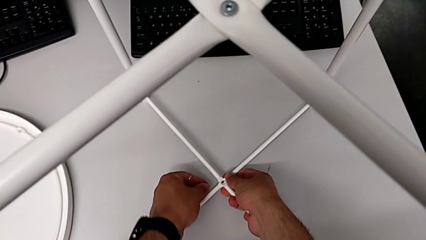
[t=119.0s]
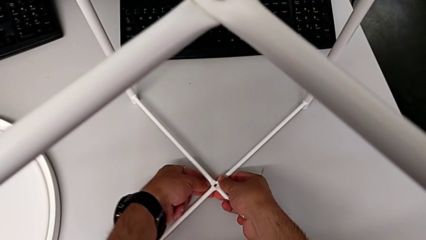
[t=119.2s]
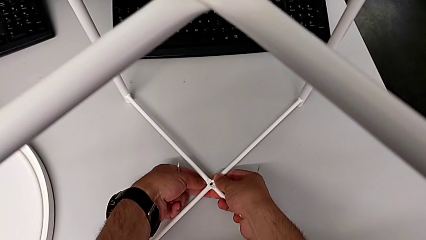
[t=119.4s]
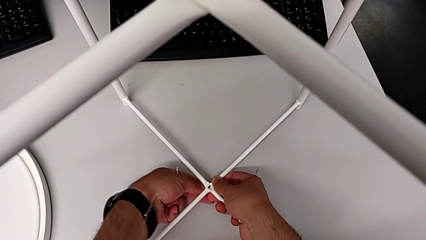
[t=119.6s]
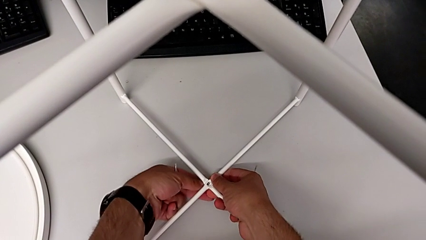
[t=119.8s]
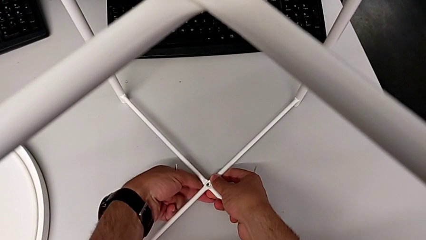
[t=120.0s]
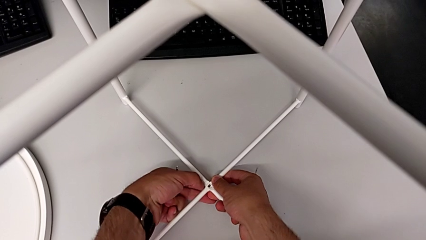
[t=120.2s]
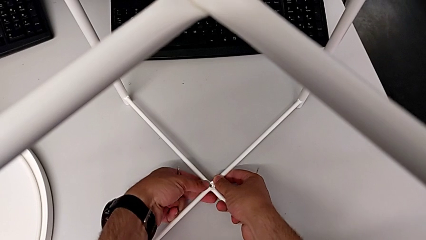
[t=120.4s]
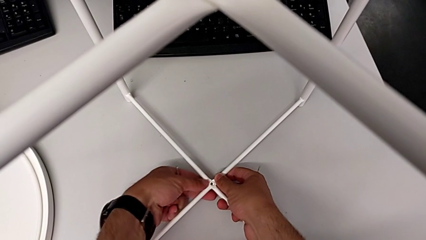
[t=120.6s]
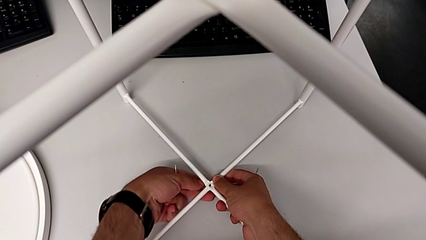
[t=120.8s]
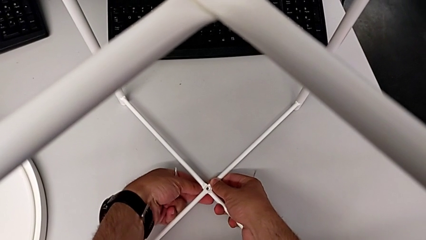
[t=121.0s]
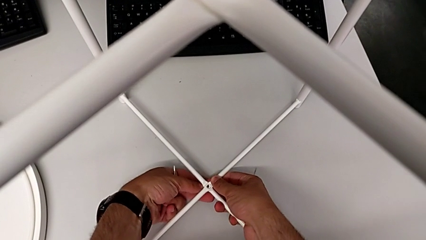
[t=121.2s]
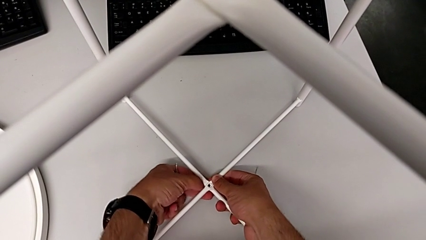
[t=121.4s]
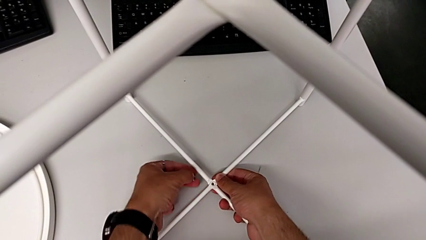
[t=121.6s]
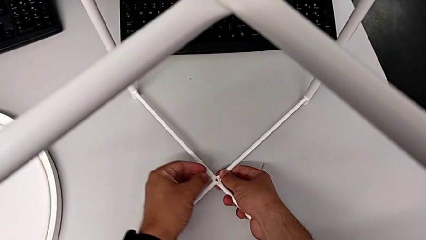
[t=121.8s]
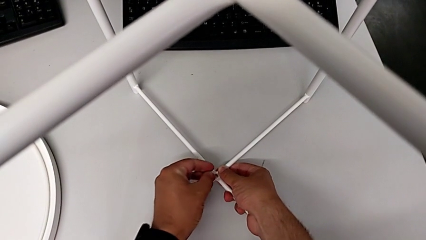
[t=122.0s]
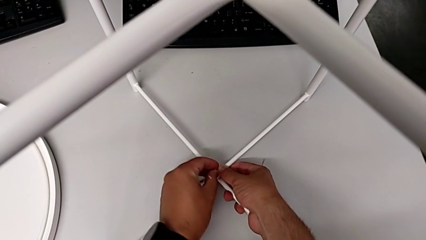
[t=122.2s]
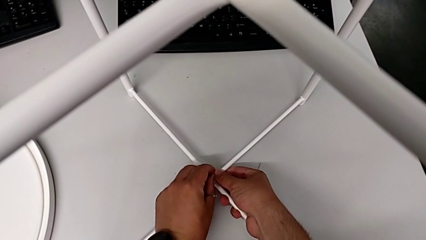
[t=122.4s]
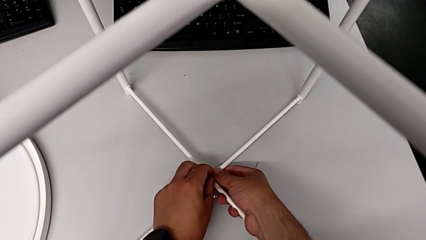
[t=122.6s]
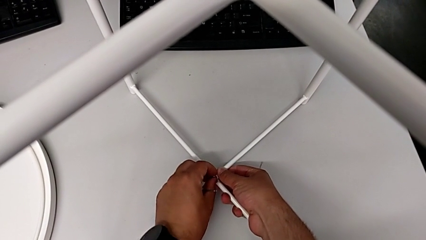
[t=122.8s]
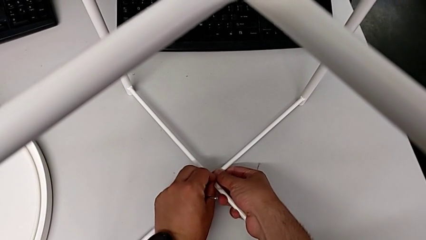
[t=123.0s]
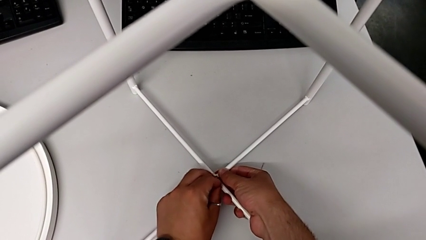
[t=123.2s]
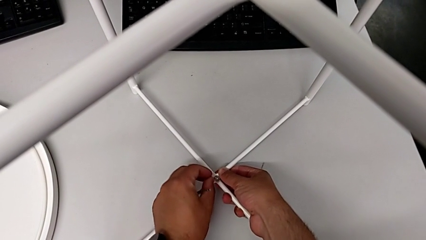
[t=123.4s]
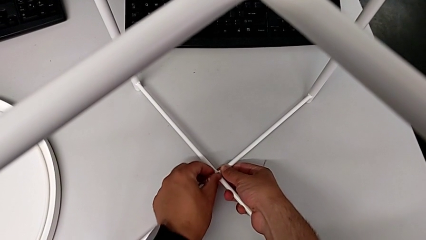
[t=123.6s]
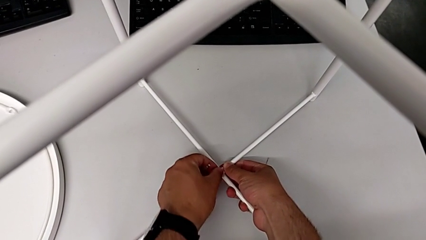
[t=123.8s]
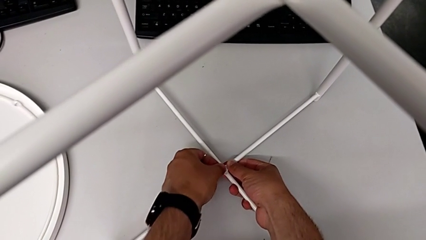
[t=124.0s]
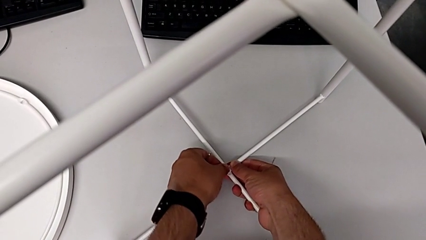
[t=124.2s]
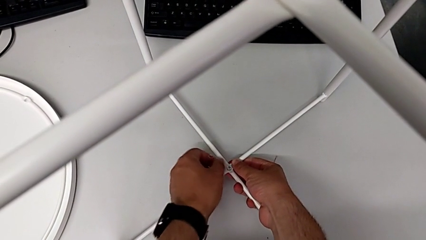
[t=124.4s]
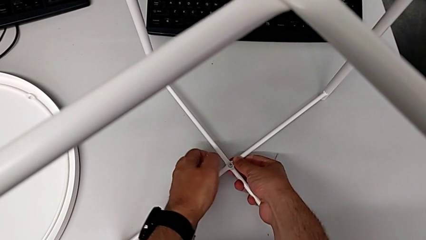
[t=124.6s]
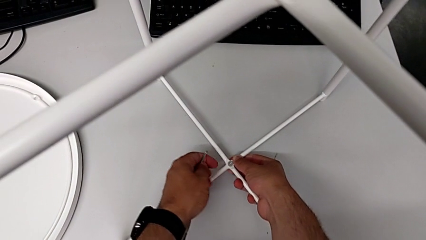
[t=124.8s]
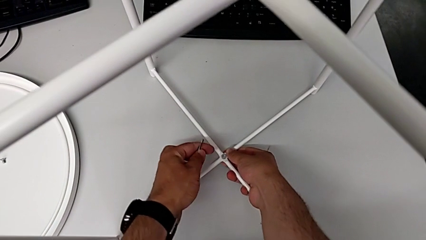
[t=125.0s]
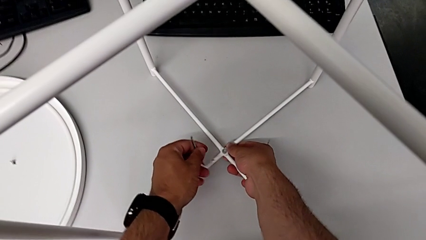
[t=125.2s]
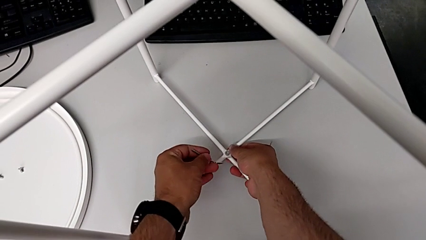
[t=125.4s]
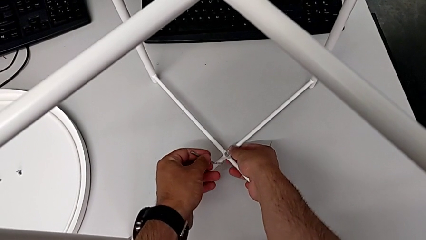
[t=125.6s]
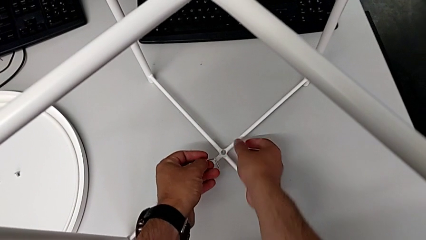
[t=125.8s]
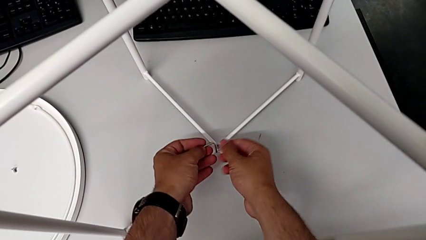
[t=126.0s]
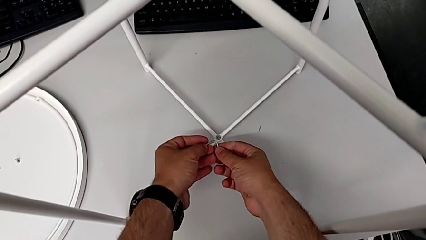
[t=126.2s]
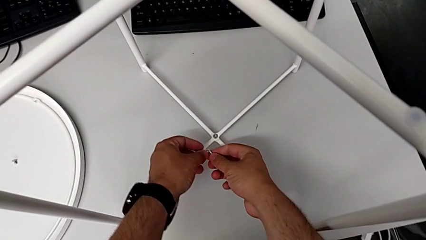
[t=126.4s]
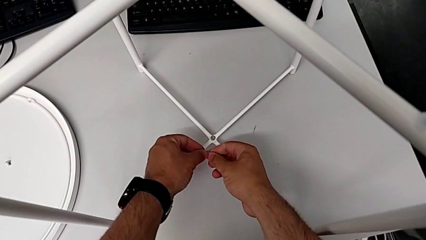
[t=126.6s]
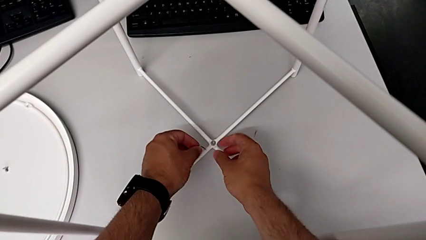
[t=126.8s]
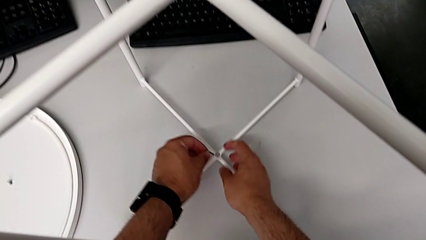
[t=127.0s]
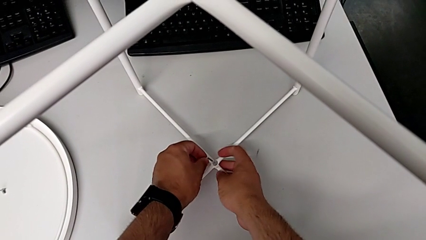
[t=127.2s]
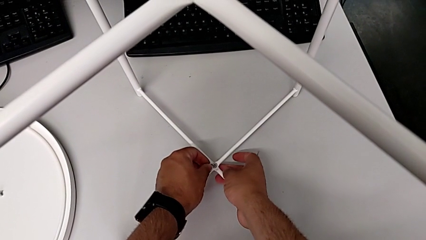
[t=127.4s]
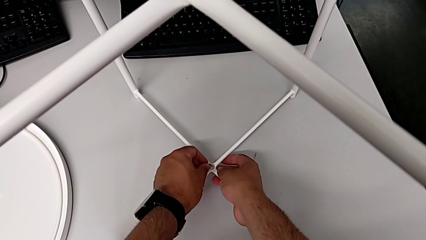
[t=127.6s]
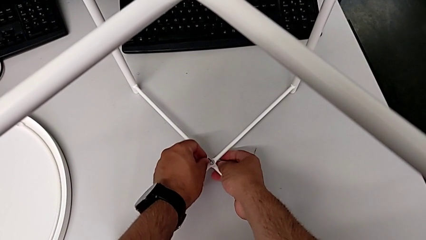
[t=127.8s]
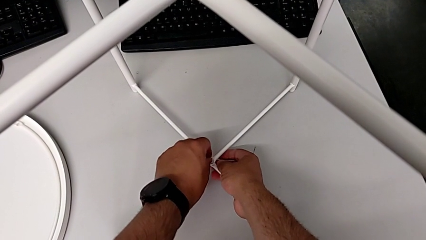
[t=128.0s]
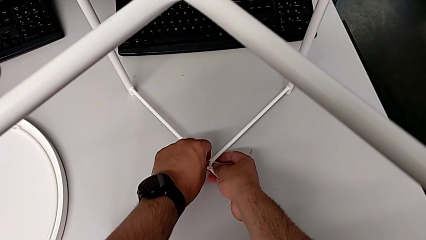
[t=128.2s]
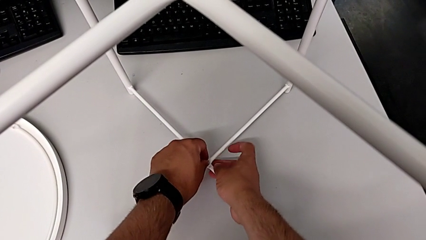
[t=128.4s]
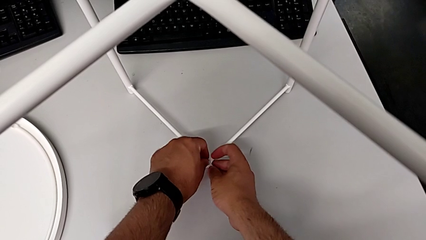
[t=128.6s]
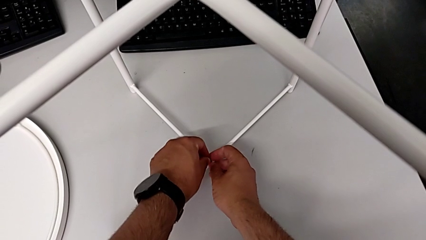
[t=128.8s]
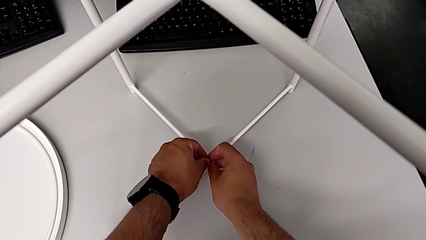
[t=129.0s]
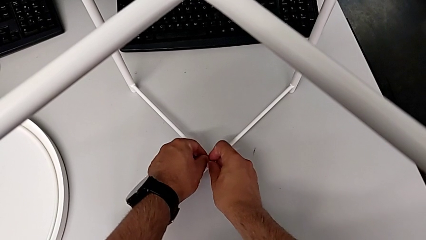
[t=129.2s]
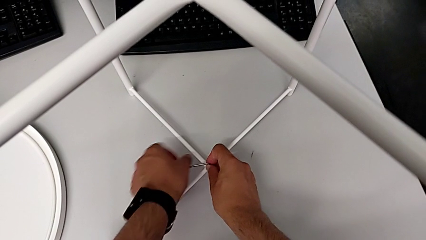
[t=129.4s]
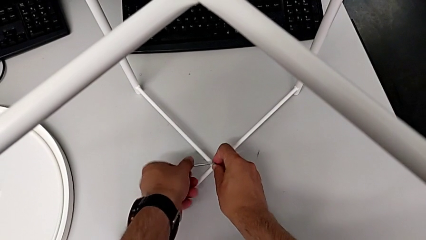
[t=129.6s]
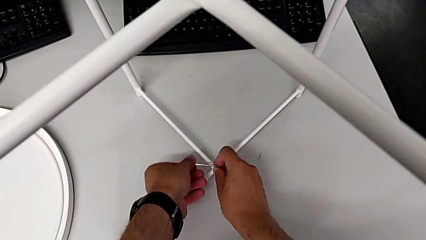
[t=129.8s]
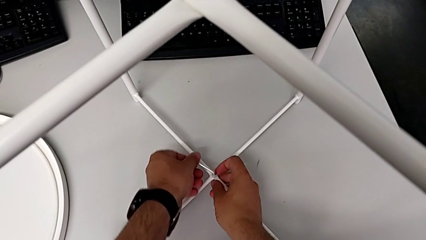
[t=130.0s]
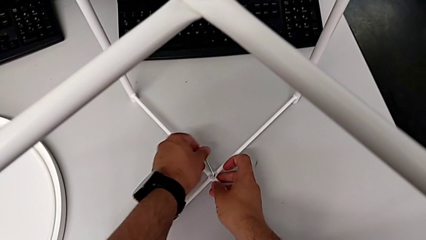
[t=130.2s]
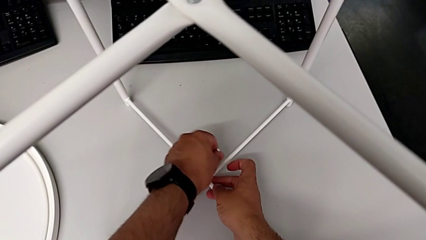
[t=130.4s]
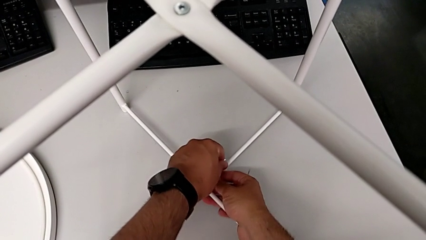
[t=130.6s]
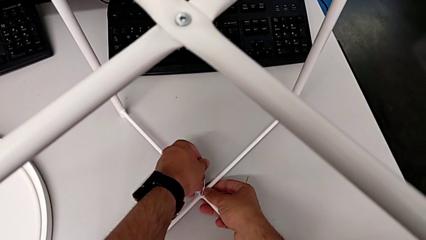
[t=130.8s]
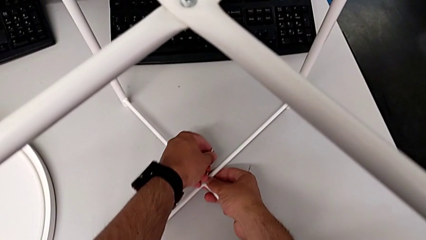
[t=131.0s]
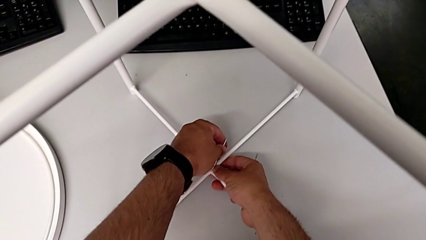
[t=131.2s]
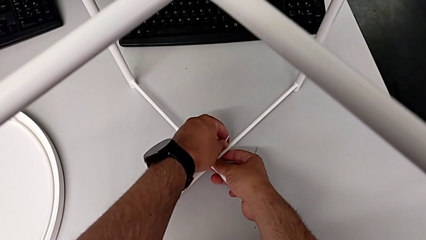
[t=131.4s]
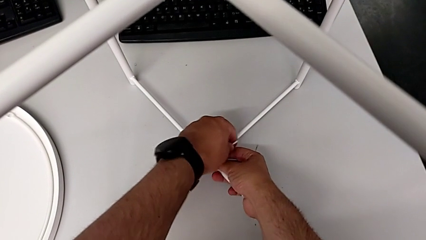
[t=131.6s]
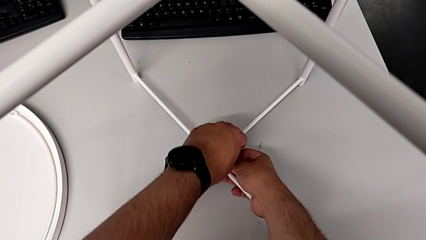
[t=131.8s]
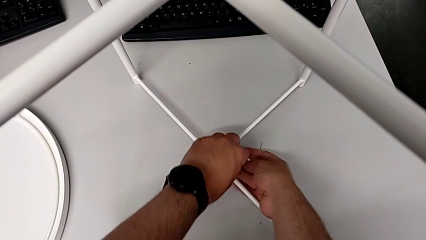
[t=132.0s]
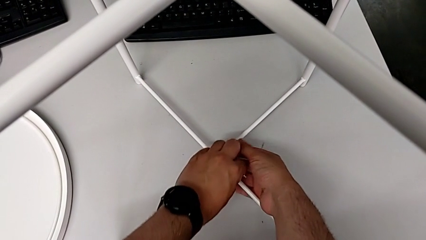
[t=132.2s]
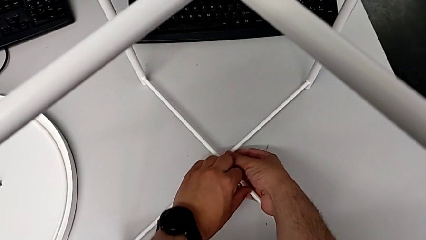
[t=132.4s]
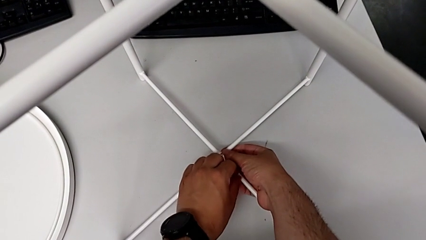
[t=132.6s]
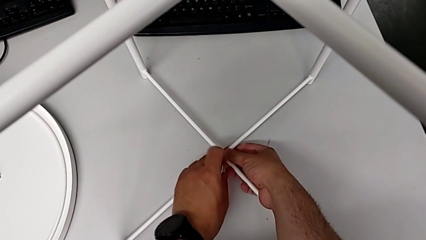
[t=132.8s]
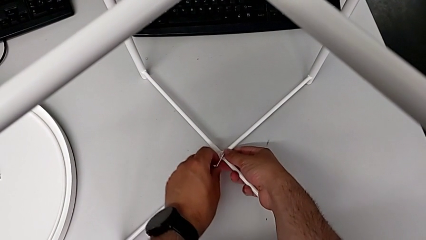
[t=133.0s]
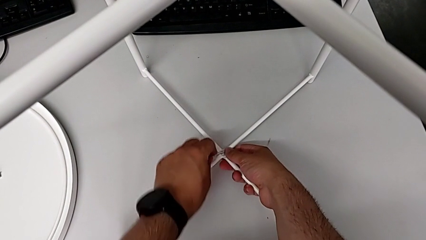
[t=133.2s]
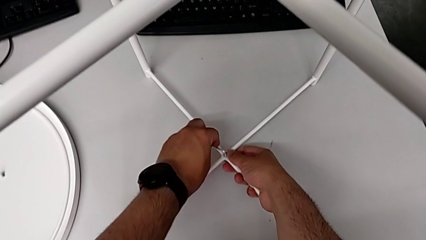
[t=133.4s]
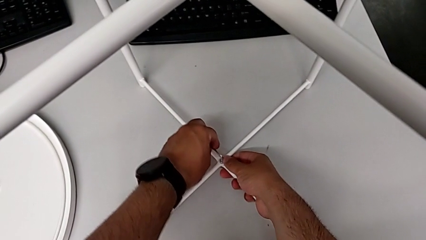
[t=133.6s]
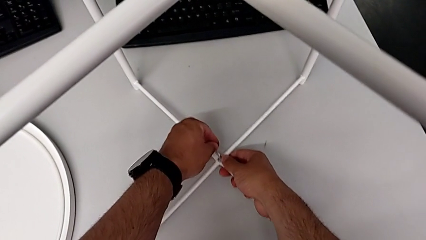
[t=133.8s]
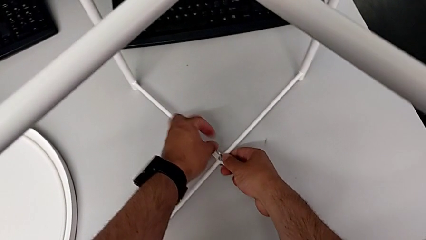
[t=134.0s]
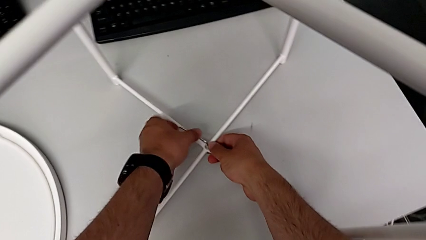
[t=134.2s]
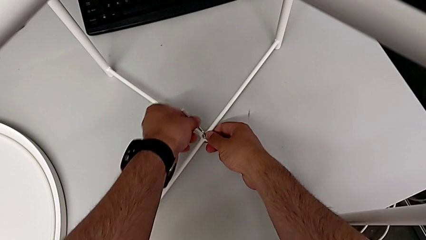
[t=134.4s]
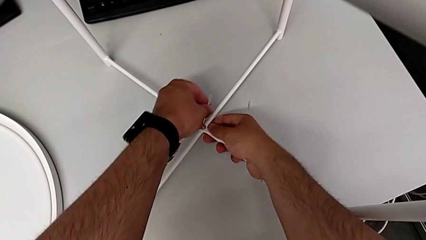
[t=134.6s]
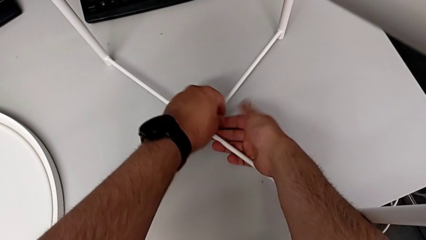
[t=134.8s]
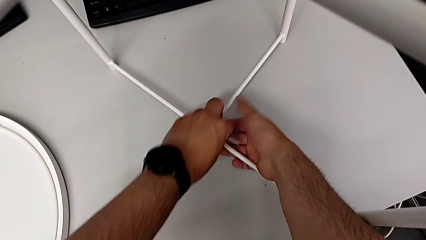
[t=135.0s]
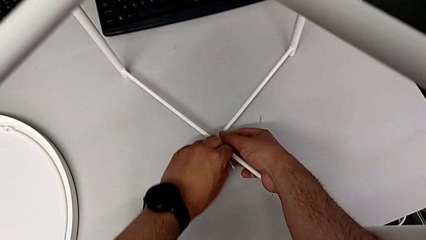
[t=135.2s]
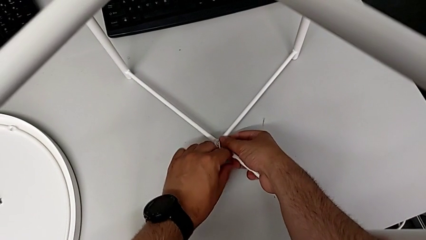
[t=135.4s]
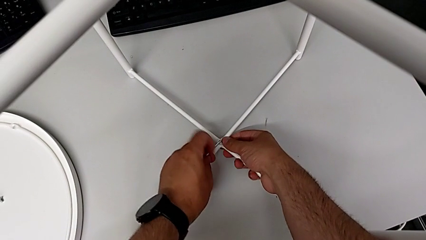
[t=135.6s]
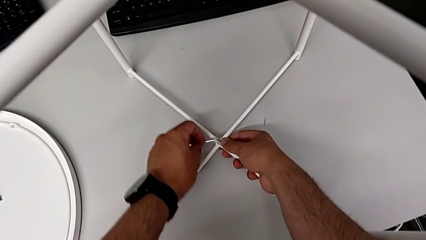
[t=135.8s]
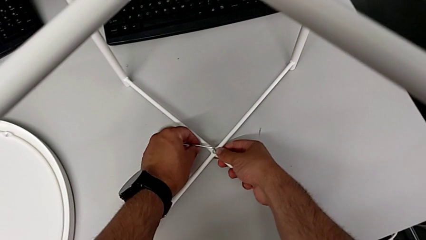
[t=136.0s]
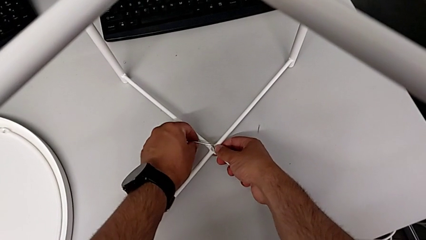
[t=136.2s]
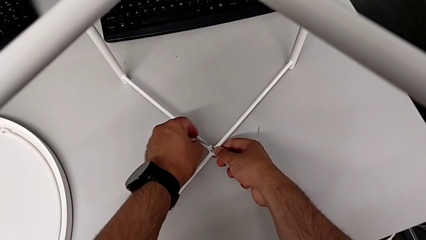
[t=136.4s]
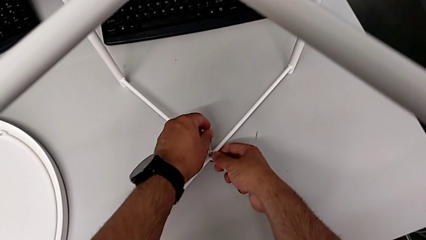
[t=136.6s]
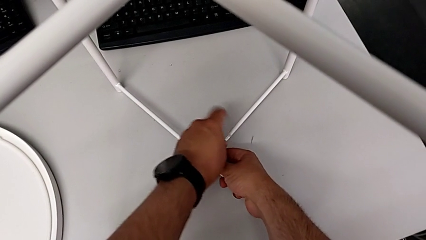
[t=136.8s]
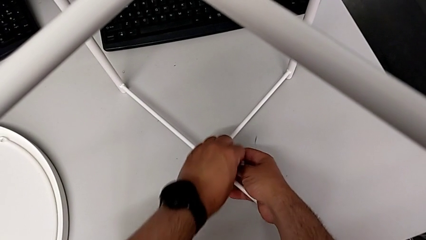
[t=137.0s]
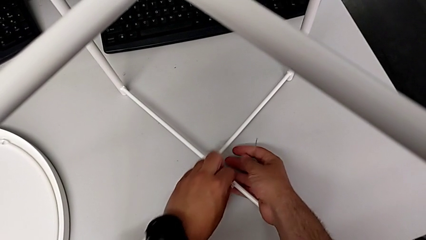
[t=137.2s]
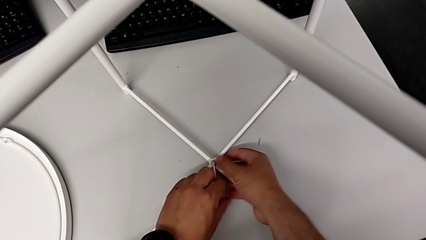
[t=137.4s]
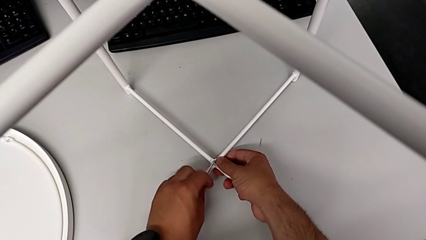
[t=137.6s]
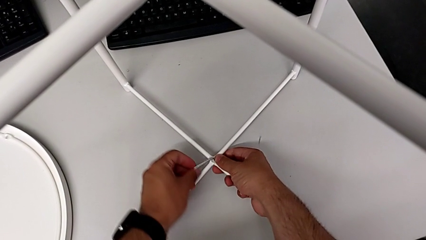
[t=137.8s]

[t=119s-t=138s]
The camera wearer is assembling the bottom screw onto the leg. They wrongly insert the hex socket head, inserting it on the wrong side, withdraw it, insert it, rotate the Allen wrench, insert it and begin to screw the hex socket head.
